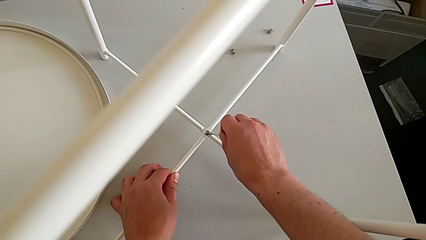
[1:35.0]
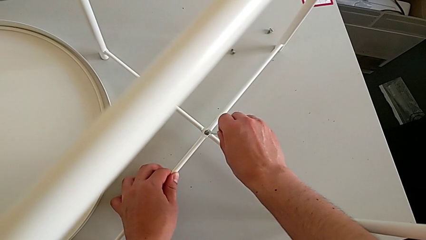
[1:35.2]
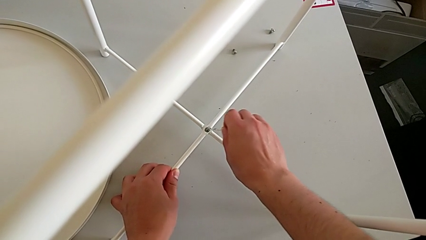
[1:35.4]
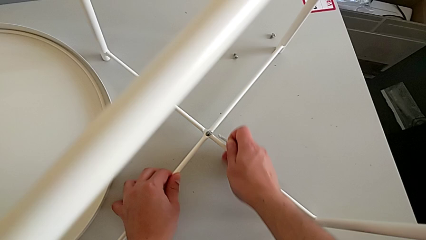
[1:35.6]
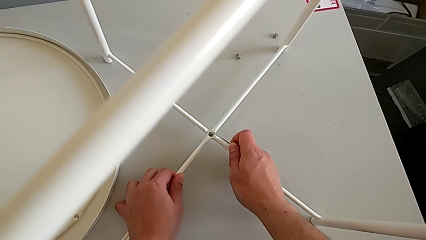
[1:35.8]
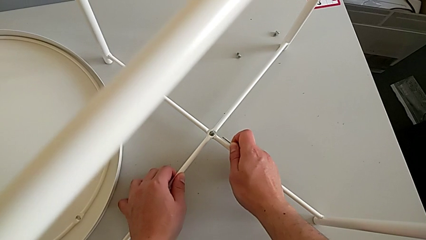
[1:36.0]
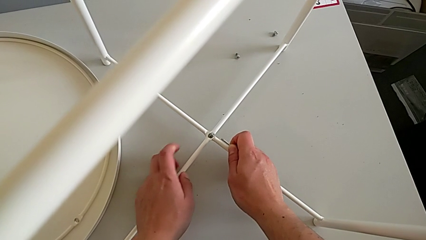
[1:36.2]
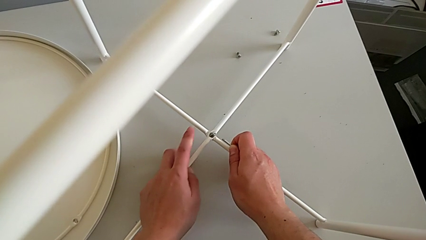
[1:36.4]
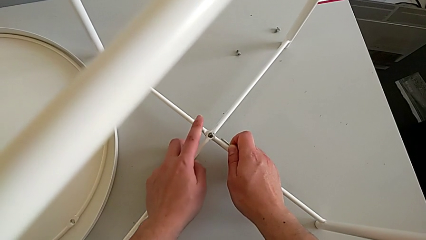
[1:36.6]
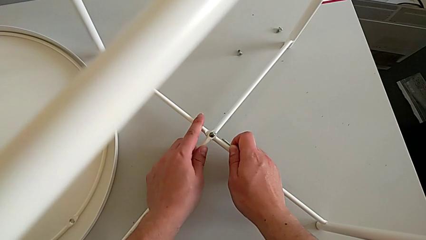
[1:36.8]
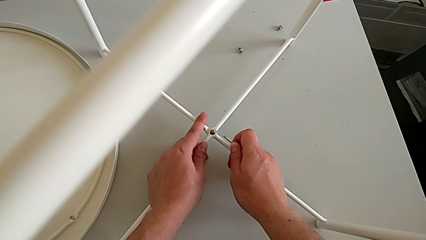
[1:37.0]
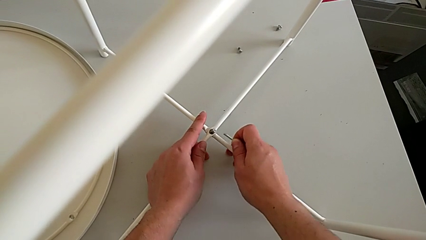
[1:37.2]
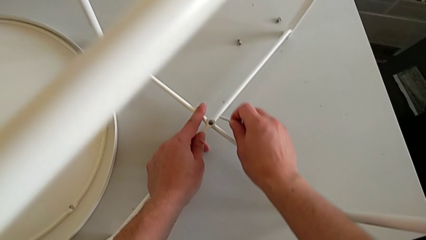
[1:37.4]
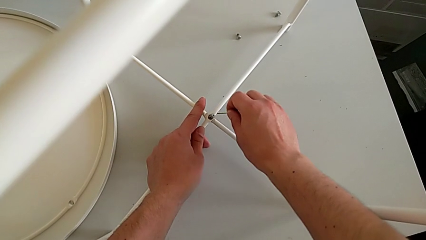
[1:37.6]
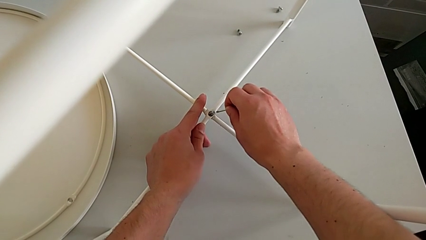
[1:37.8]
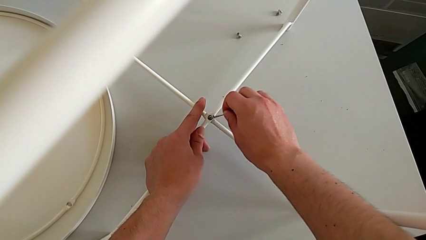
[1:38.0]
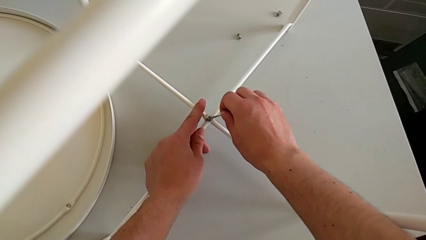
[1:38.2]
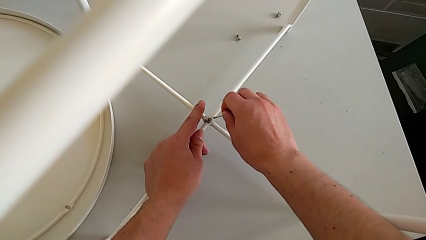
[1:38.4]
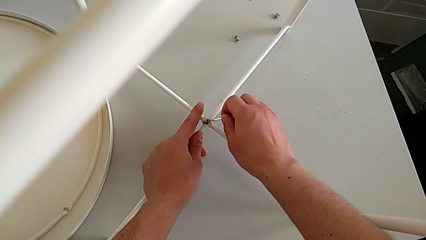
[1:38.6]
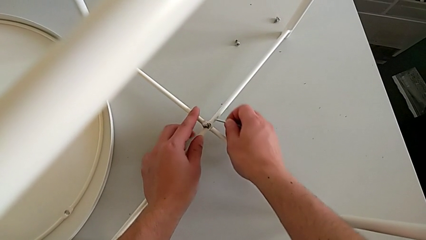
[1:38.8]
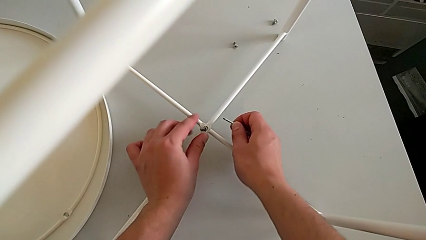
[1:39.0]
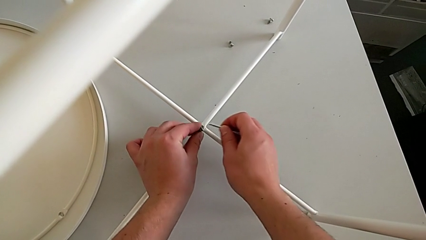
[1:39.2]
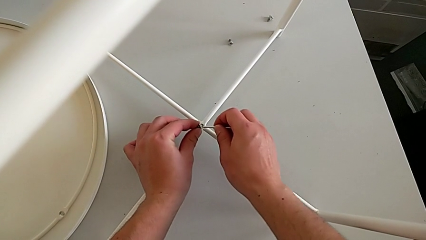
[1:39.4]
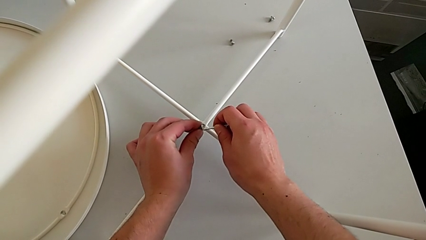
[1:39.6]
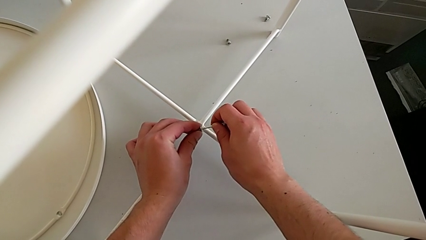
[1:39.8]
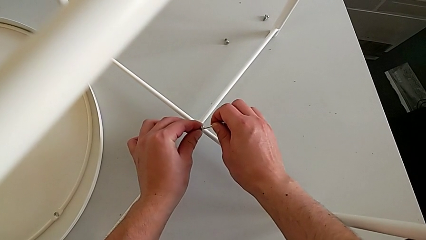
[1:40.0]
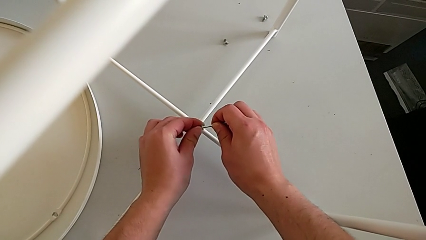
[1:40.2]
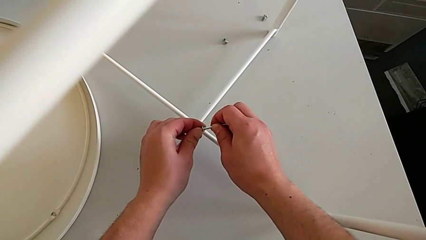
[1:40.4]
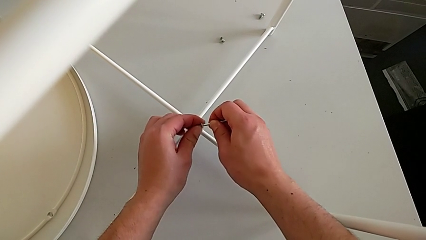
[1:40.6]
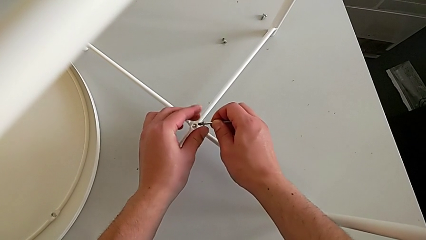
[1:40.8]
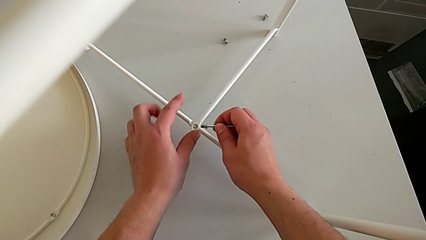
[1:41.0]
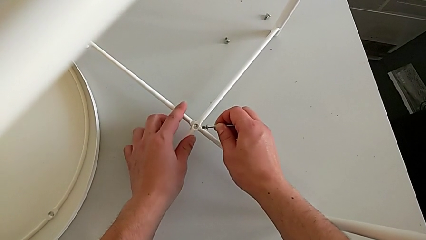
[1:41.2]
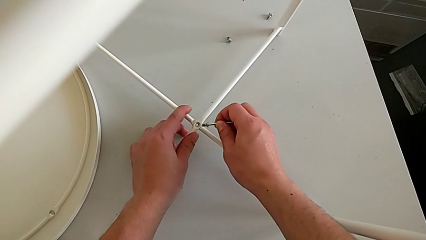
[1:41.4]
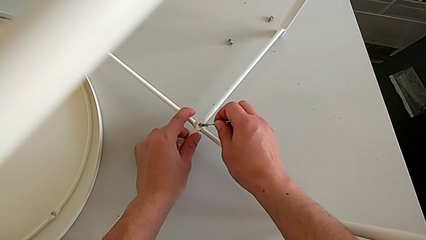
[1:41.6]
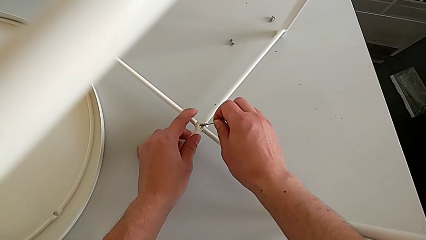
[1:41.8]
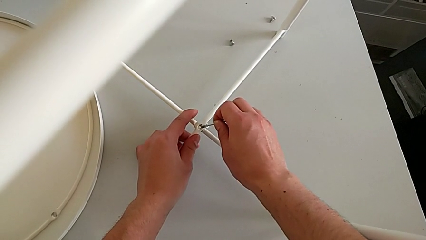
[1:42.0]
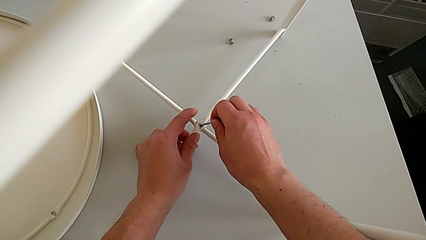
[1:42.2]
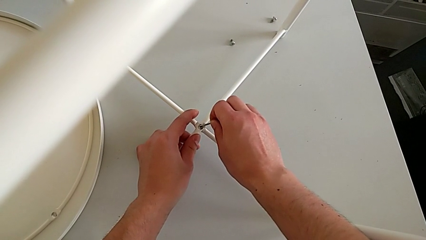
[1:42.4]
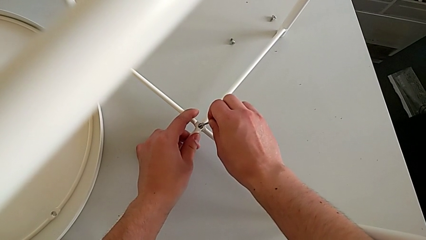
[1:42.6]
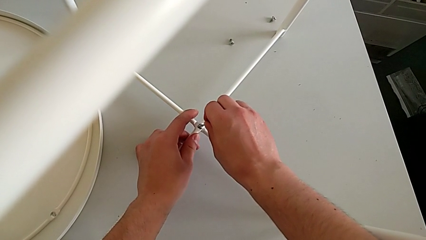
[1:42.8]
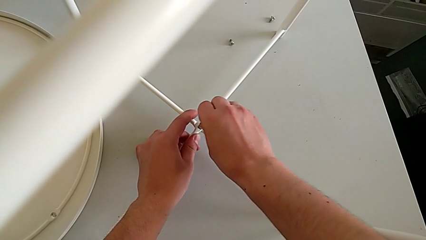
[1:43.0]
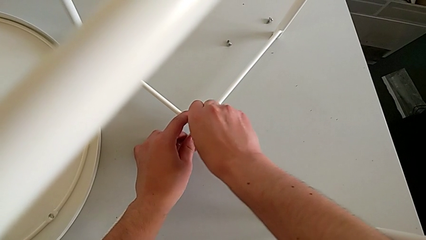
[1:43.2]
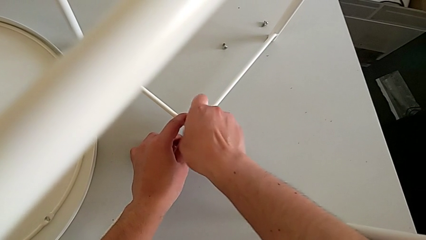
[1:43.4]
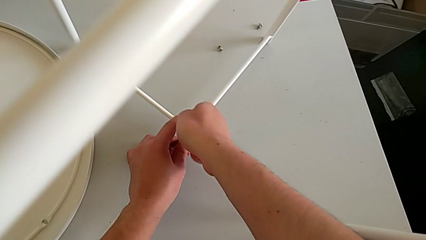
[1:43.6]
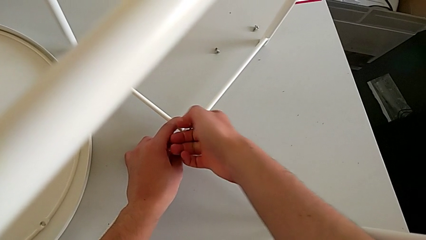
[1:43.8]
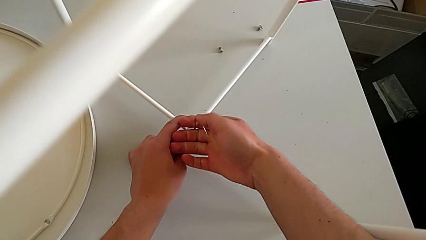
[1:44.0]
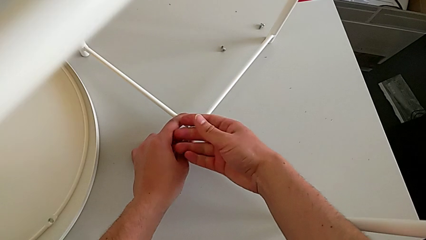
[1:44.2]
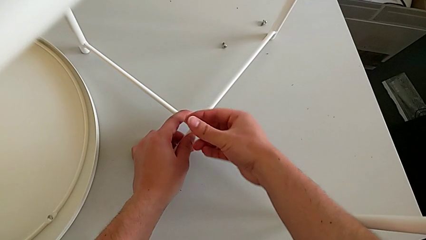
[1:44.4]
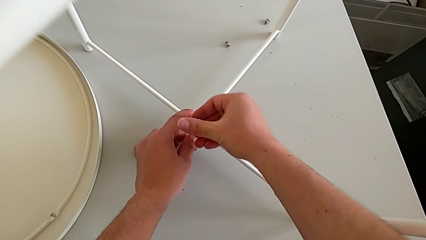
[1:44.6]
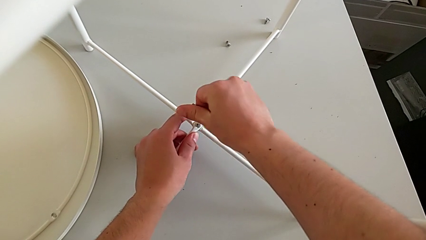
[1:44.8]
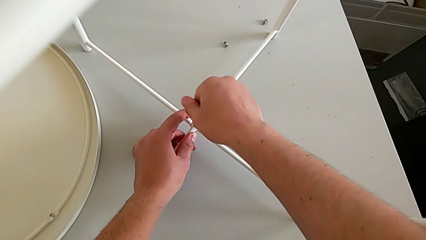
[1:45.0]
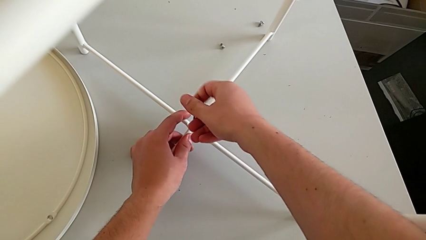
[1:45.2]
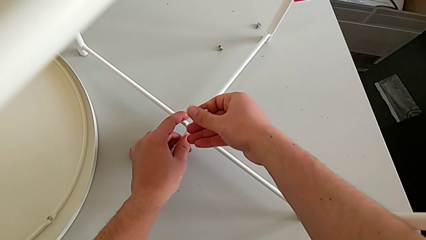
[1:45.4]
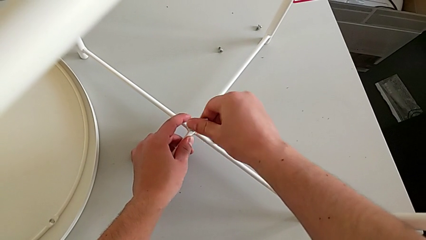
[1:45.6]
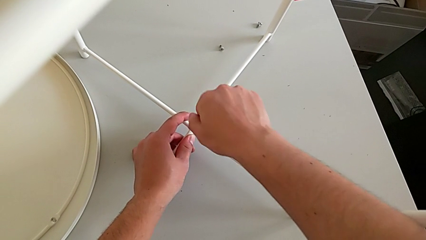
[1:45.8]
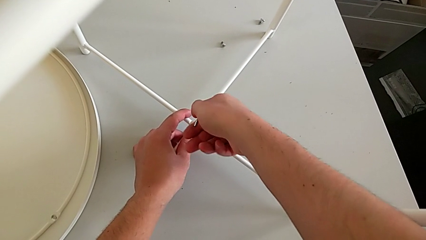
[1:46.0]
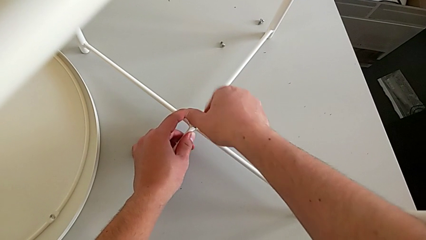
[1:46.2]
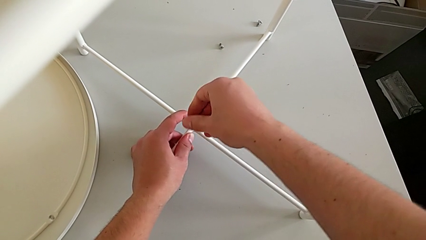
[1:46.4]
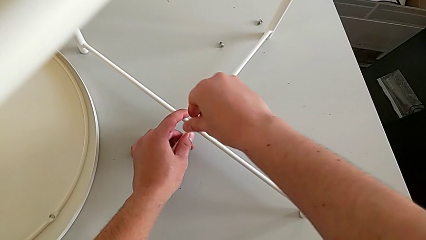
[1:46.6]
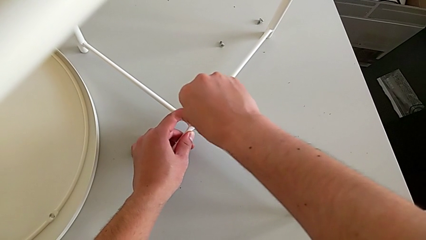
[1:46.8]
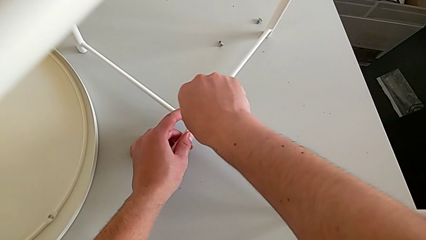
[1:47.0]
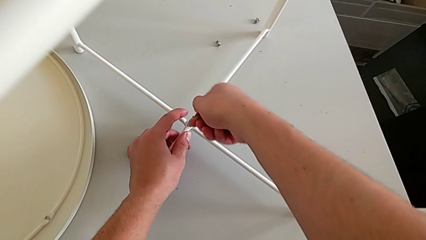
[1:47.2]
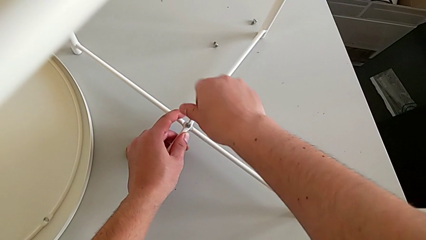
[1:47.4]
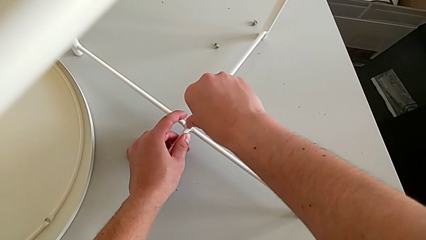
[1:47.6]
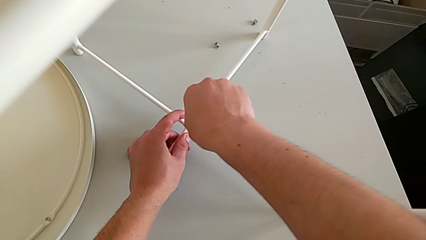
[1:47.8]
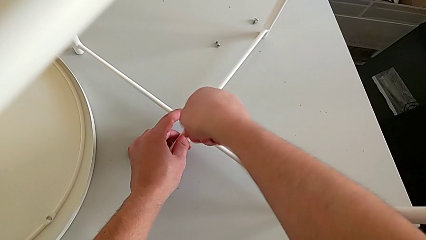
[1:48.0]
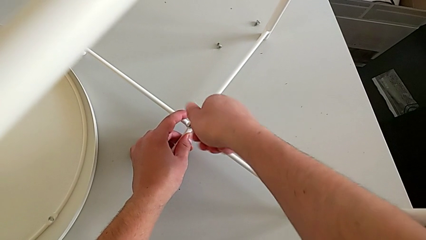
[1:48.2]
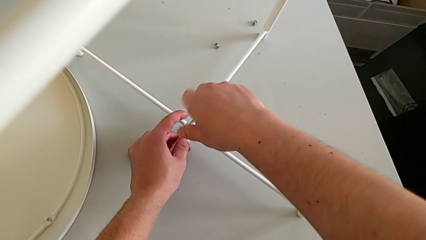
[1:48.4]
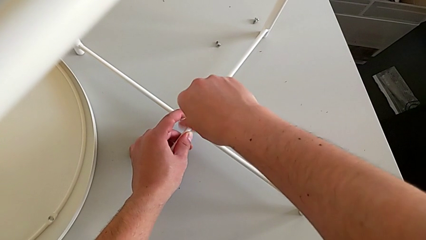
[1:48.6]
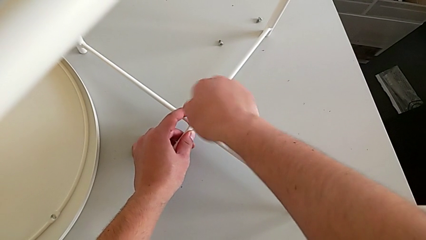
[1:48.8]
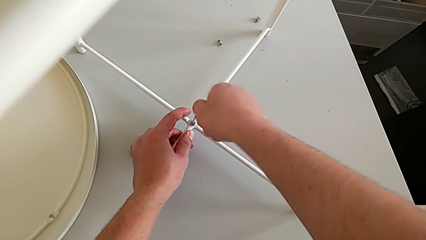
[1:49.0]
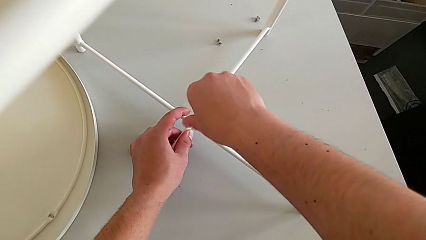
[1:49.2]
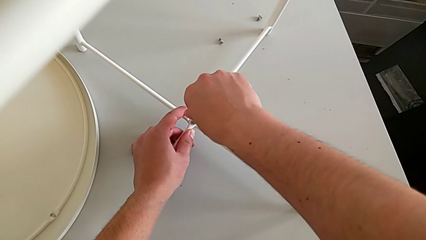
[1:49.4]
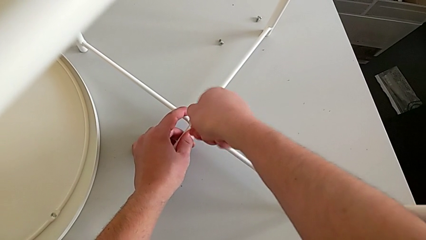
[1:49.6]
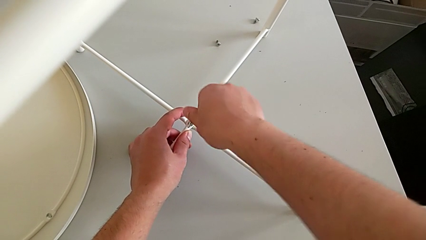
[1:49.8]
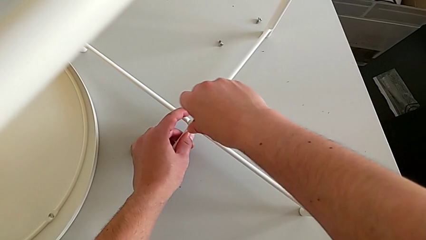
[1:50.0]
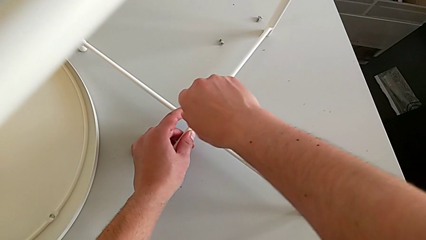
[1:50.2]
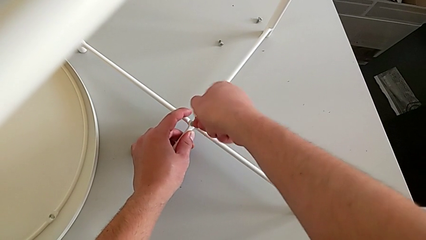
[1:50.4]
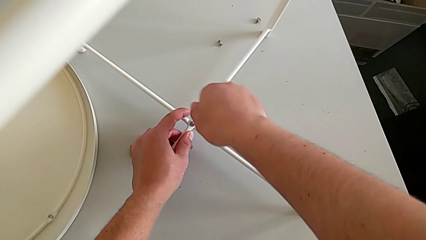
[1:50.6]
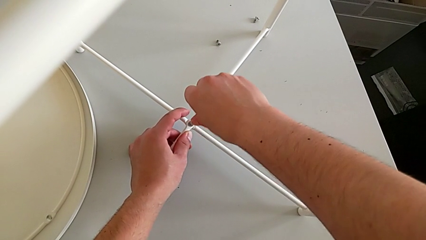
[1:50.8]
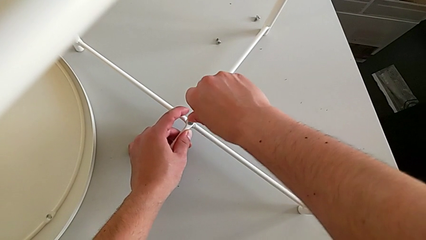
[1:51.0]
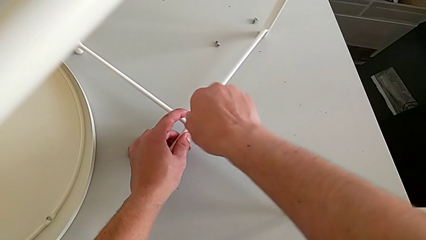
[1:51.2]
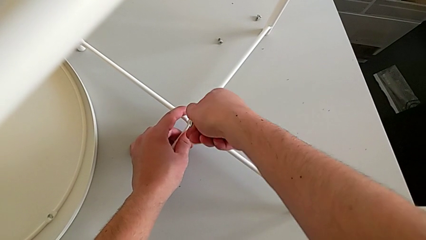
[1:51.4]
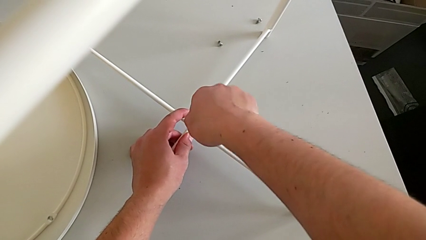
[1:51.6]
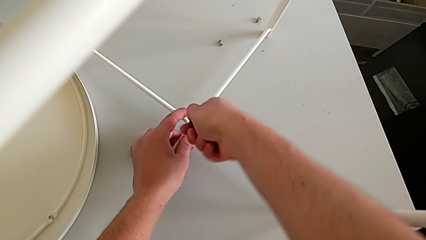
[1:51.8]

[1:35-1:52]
The camera wearer is assembling the bottom screw. They align the leg, wrongly slide the hex socket head, slipping it with the Allen wrench, grab the hex socket head, insert the Allen wrench, insert the hex socket head and screw it twice.
